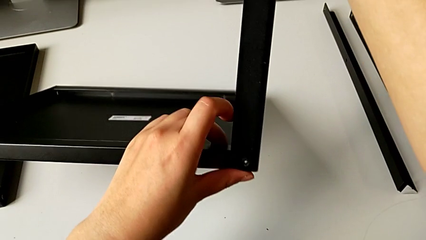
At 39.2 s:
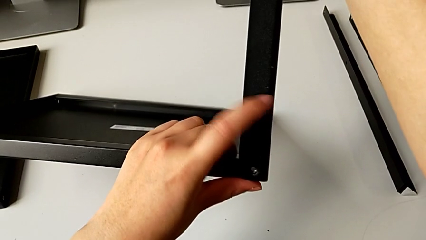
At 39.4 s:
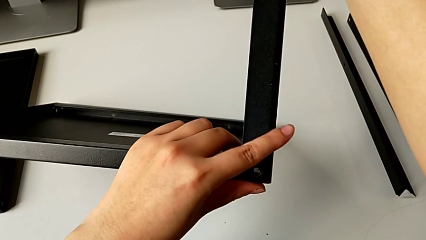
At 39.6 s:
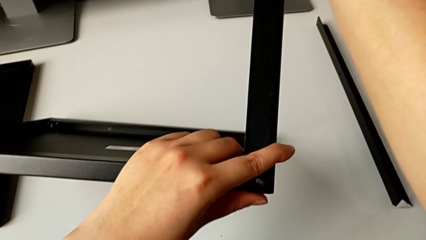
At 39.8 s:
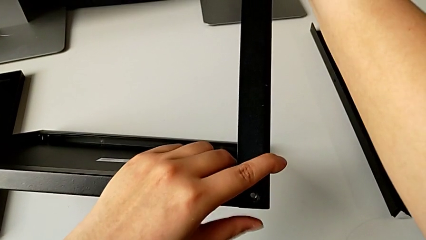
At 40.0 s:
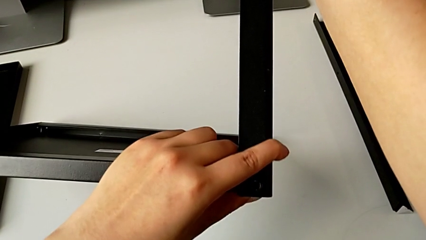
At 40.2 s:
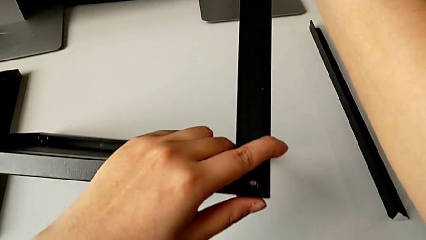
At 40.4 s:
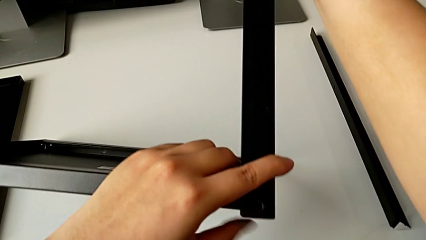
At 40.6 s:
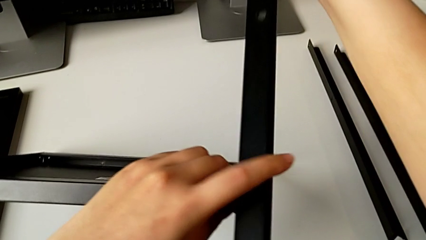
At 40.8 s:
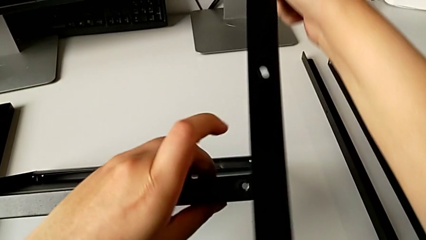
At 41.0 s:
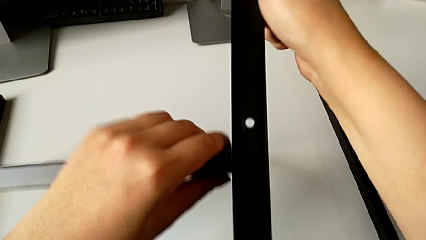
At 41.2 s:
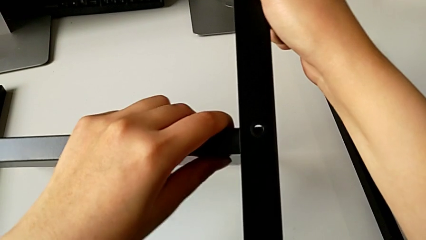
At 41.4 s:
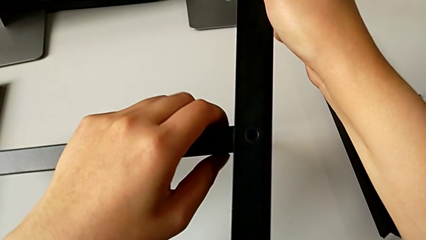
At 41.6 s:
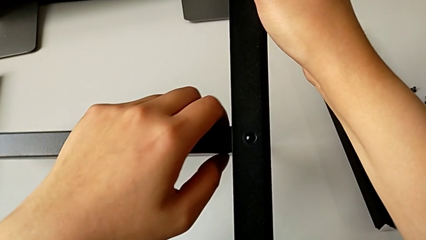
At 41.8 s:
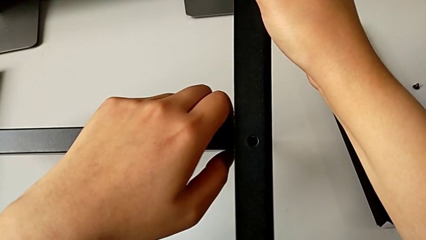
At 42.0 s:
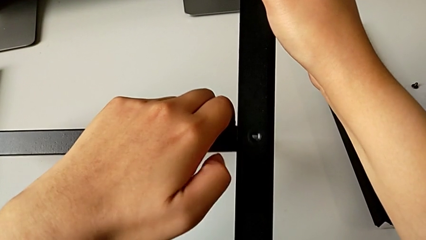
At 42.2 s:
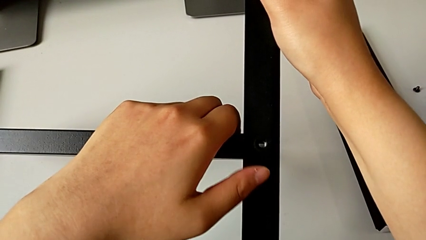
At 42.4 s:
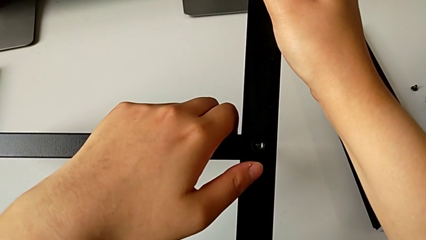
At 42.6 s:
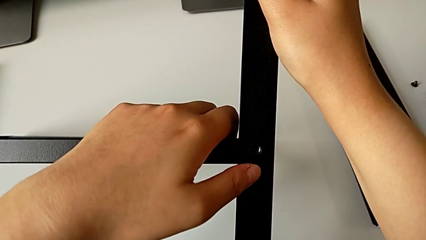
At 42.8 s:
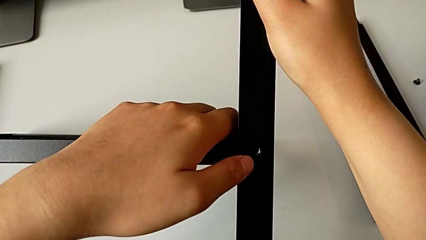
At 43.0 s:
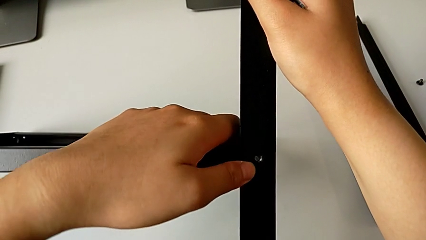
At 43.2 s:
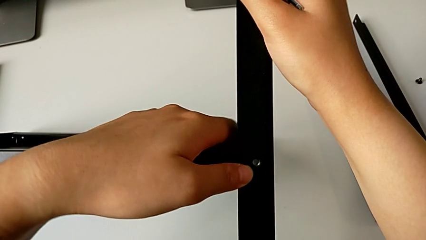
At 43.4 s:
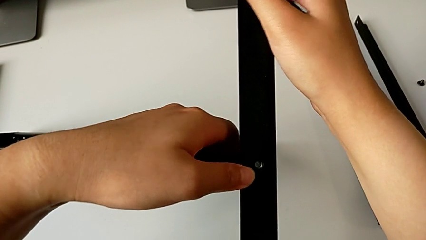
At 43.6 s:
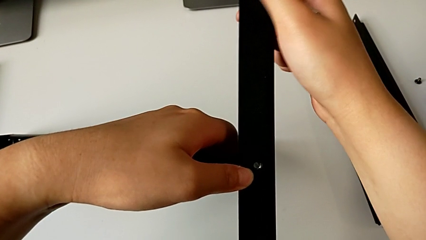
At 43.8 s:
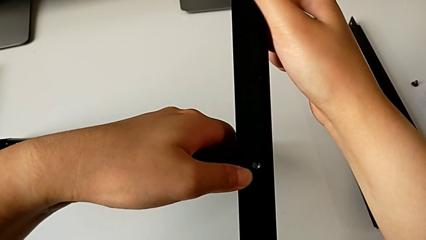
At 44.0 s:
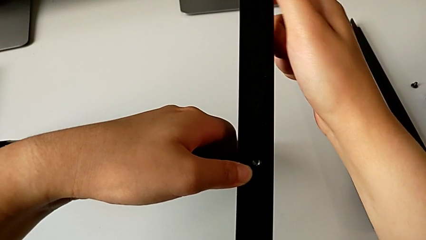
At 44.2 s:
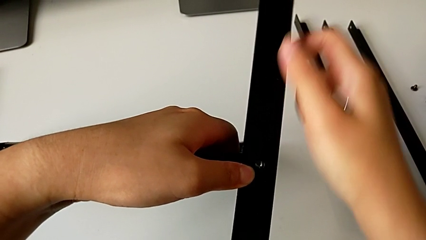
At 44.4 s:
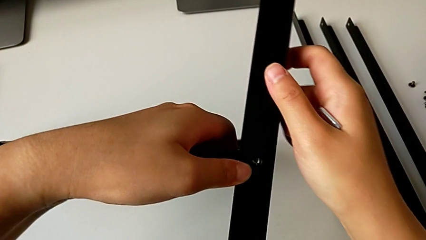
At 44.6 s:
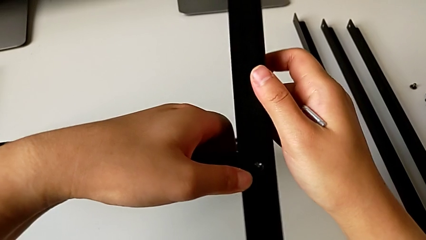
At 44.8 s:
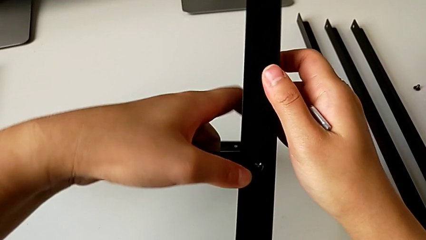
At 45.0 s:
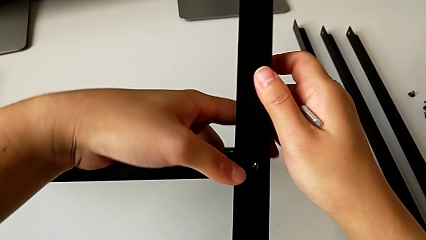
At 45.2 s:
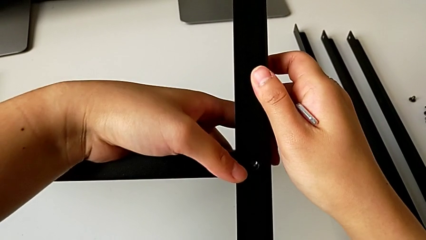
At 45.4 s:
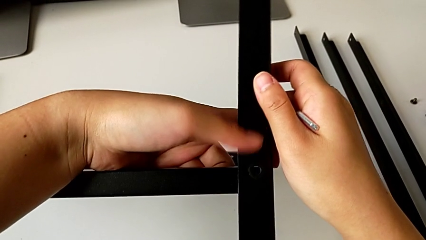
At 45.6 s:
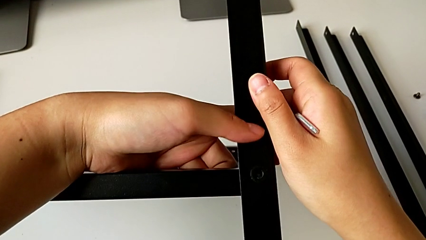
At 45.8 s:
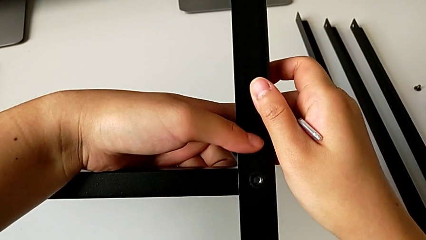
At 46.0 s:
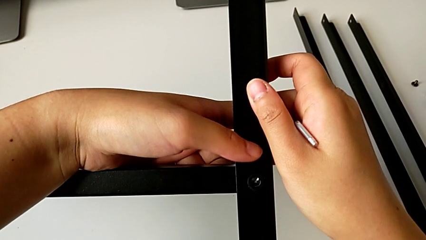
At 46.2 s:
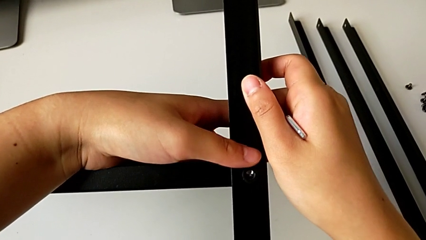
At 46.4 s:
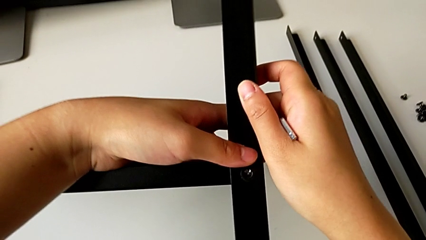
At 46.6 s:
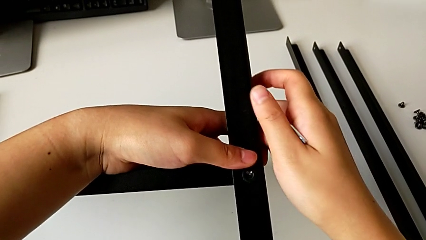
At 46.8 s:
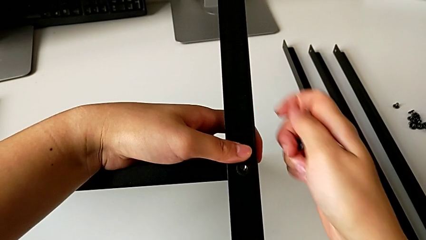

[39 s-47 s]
The camera wearer is inspecting the shelf and the leg. They keep aligning the leg.

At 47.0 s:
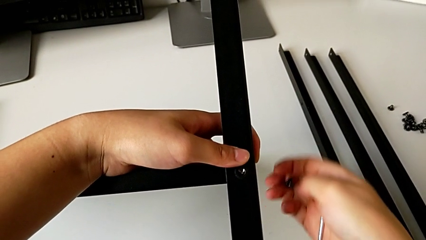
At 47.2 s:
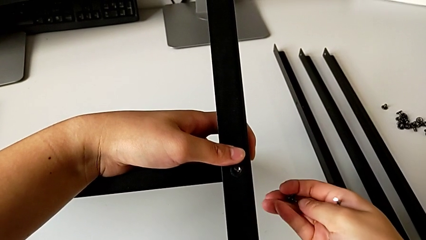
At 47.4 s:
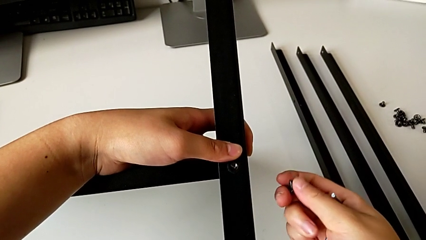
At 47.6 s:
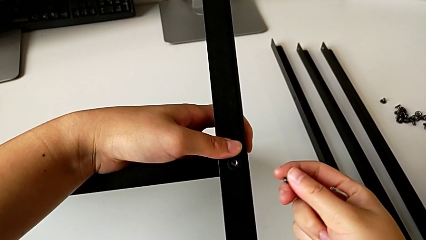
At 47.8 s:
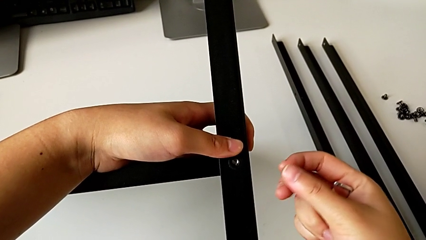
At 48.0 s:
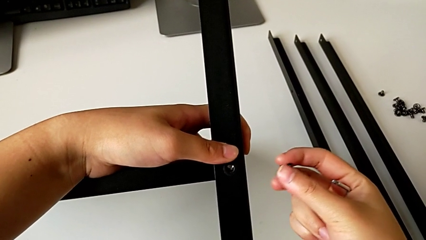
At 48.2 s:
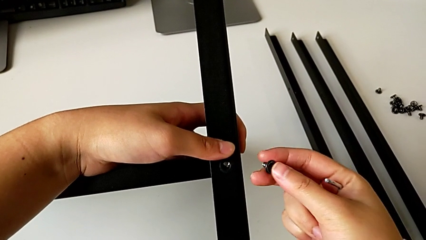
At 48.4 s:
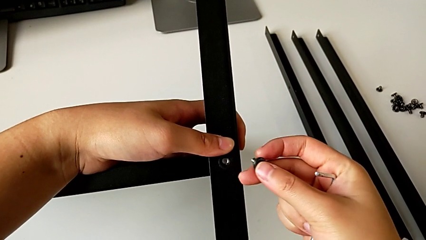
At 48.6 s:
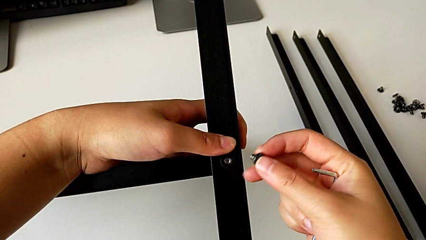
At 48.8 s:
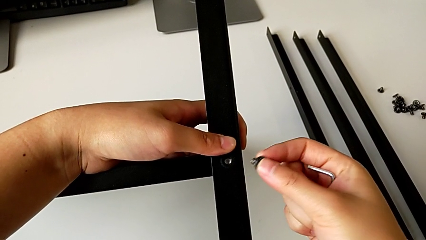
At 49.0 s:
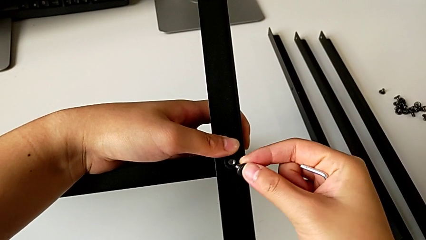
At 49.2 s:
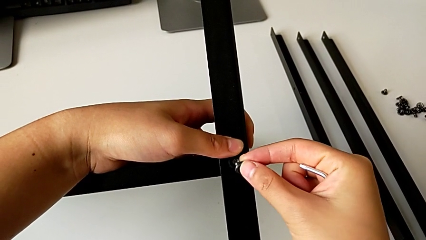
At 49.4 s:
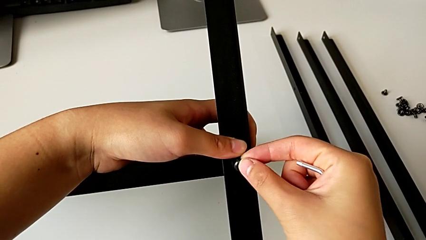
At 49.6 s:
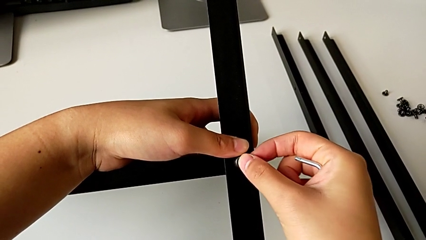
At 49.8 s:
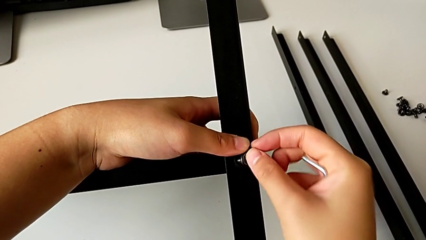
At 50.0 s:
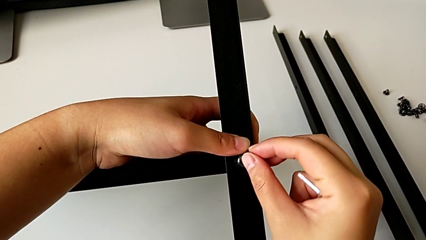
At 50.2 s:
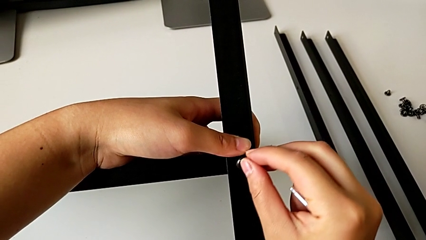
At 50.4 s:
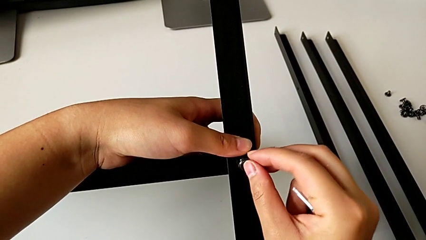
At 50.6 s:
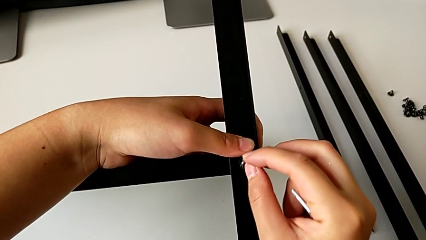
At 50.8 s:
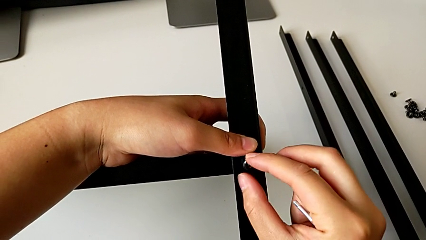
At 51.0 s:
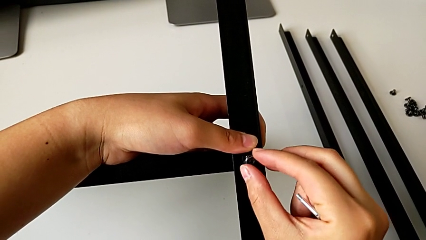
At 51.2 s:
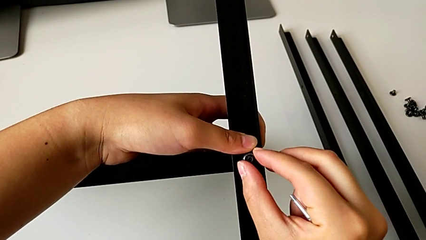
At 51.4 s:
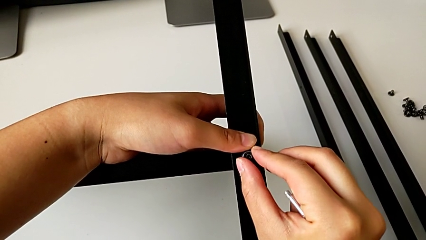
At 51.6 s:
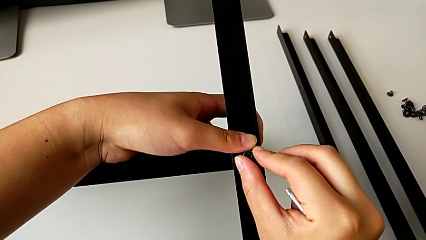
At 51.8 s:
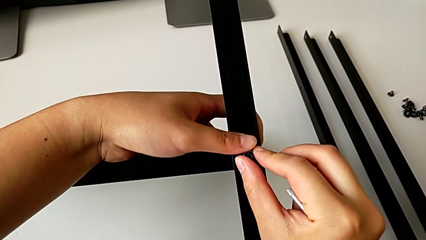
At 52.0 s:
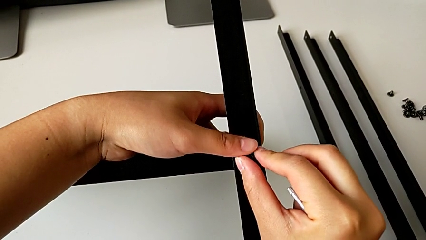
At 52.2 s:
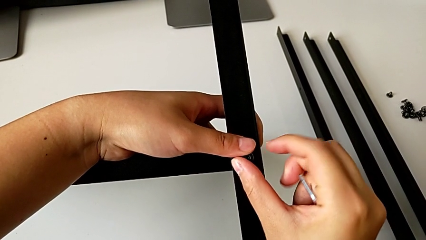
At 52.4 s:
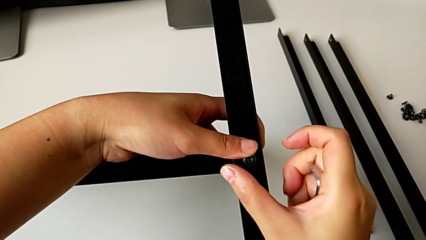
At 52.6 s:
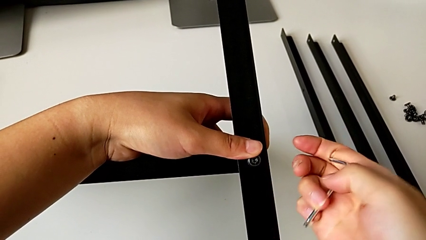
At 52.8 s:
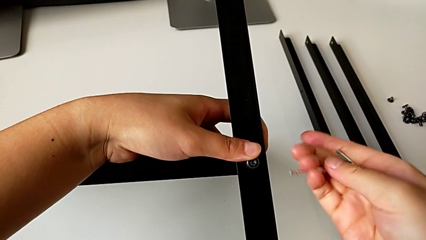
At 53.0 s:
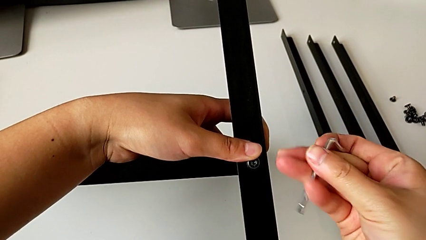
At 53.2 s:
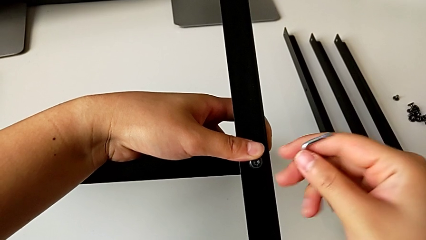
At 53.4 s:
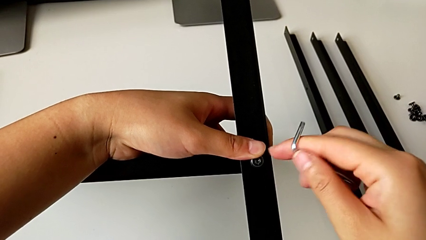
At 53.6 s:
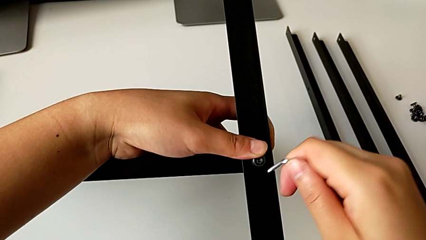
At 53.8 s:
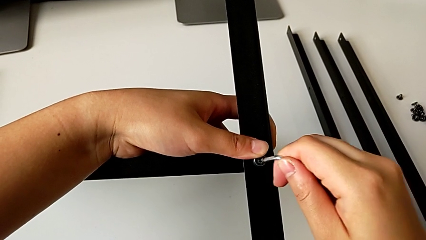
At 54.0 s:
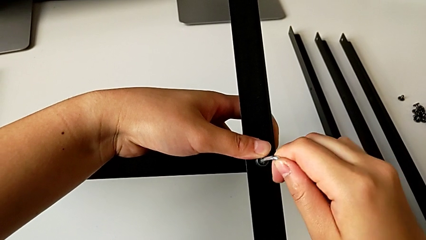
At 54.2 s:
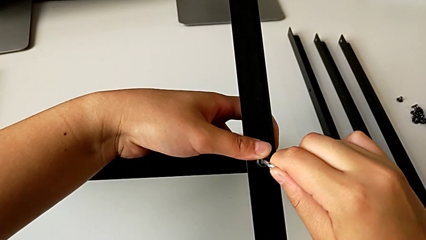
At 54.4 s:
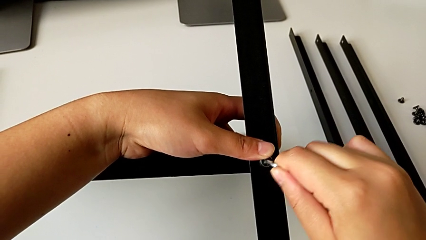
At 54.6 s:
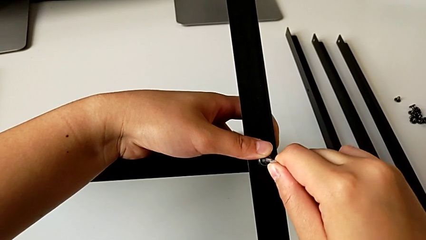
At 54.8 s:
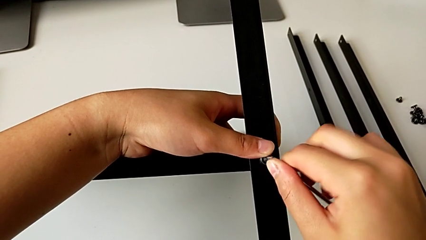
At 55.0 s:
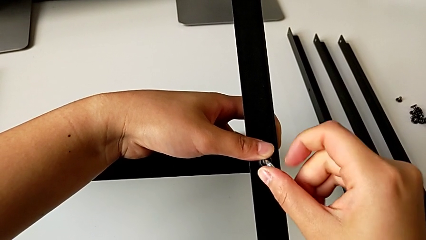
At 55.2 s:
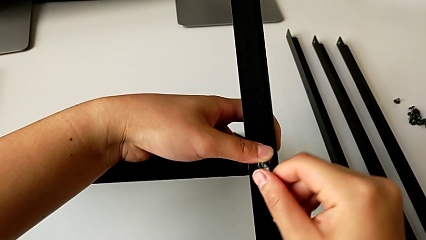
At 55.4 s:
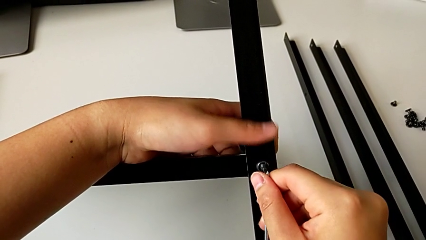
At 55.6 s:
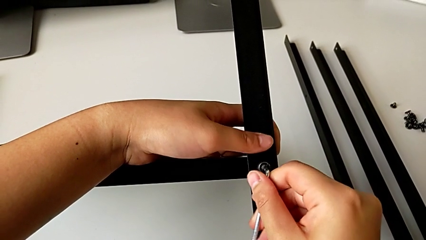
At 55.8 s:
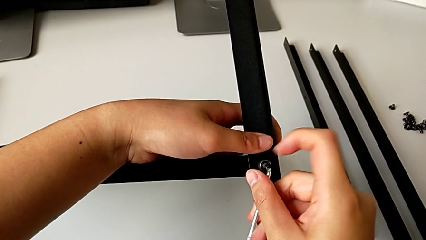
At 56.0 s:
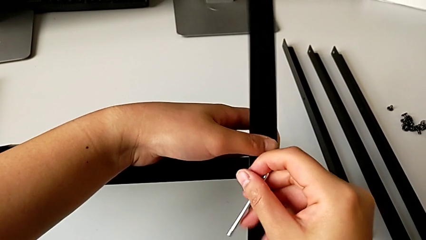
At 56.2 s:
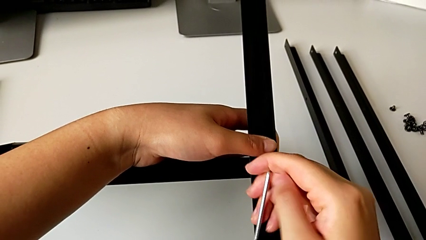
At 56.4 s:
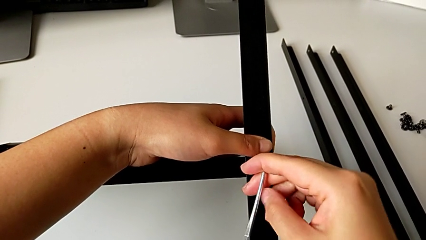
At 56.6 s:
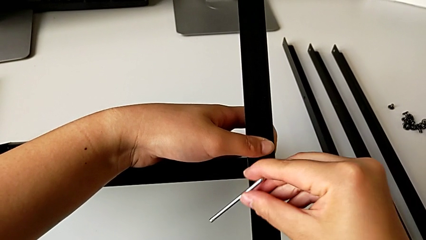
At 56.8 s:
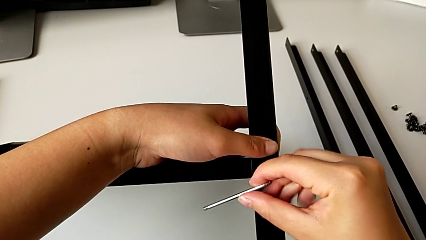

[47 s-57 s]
The camera wearer is screwing the first leg into the shelf. They insert the first hex socket head, insert the first Allen wrench and begin to screw the first hex socket head.
